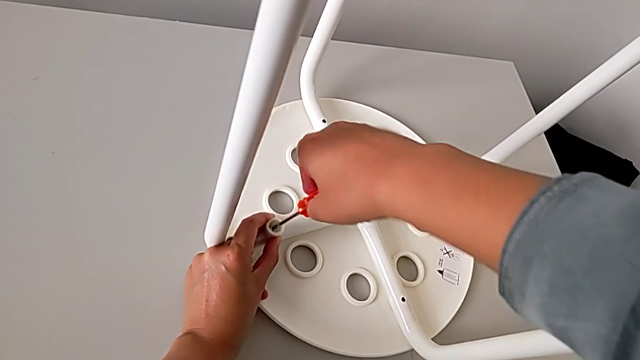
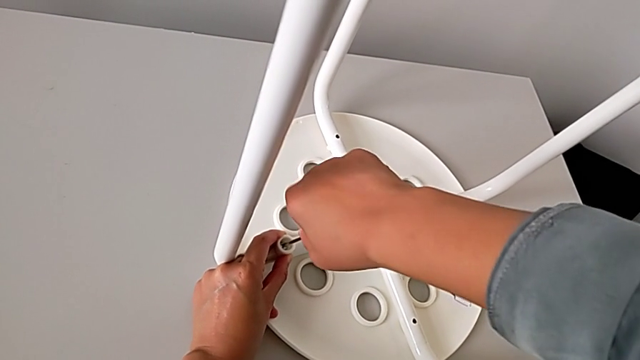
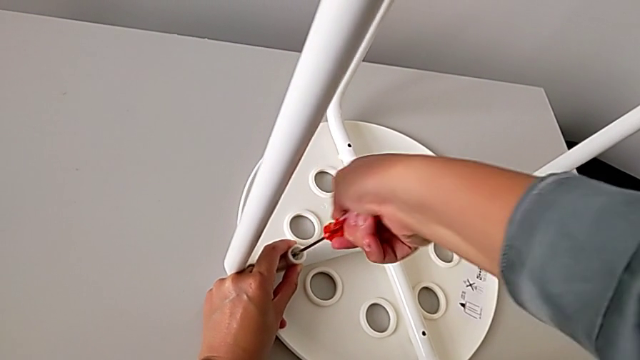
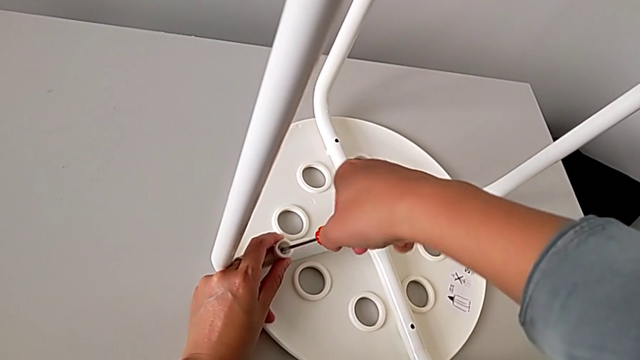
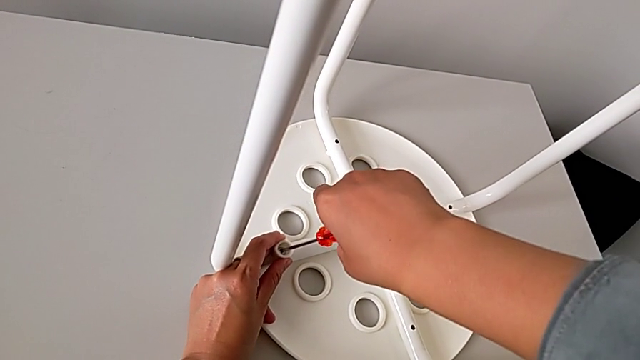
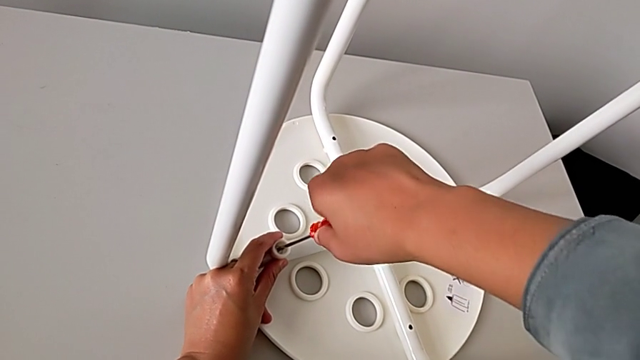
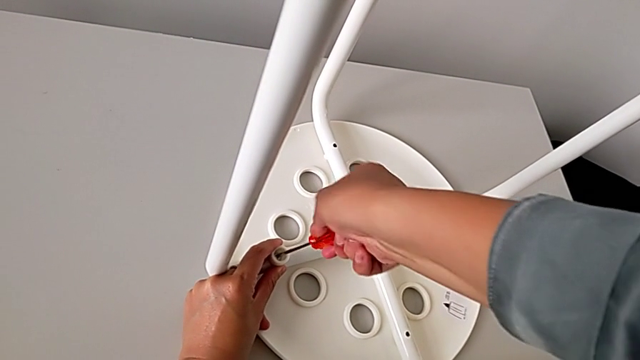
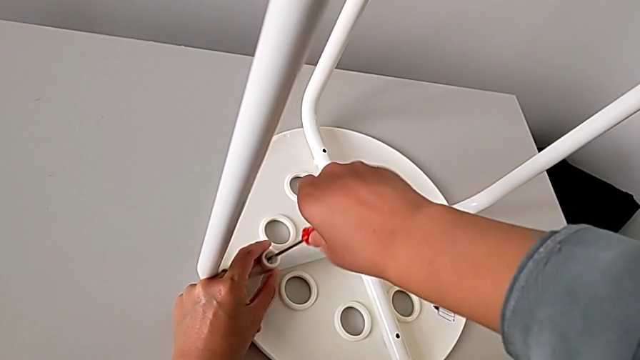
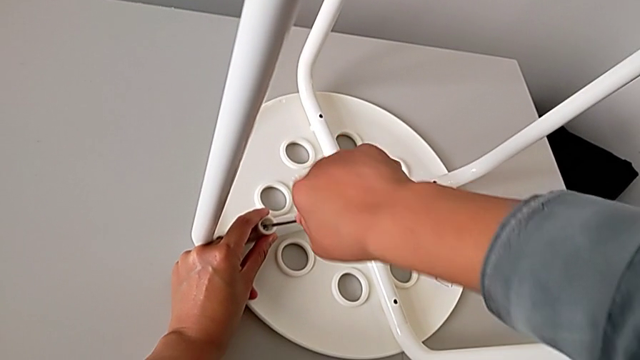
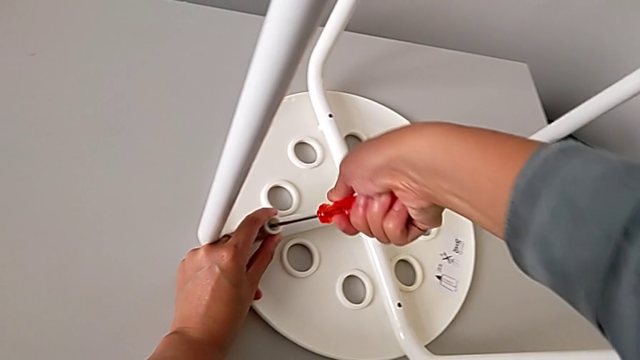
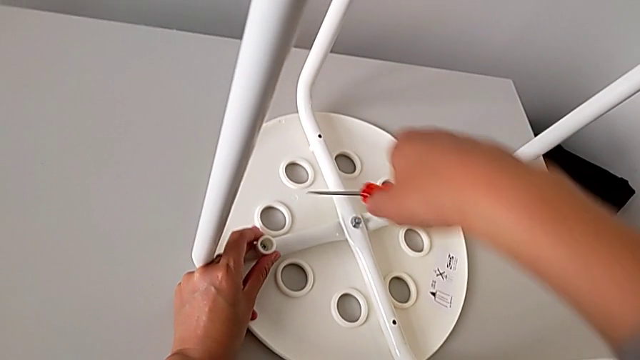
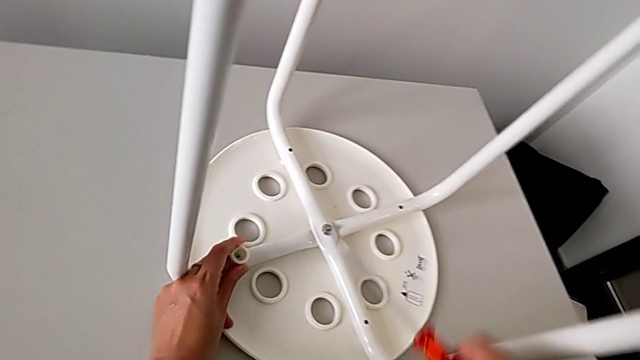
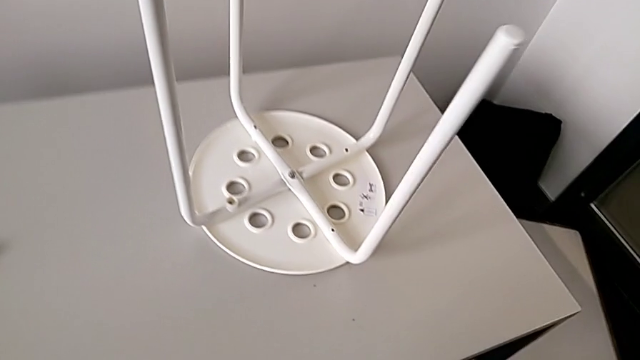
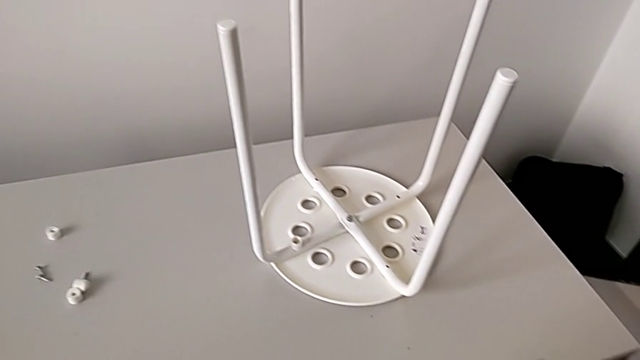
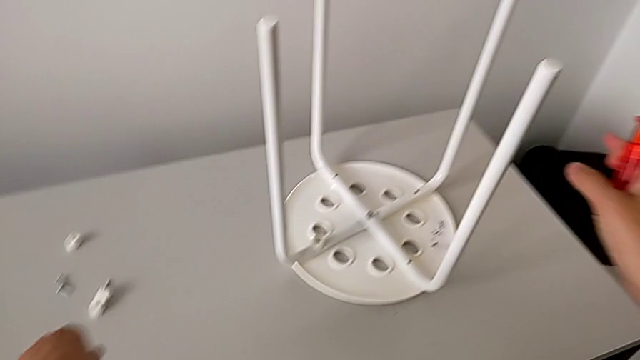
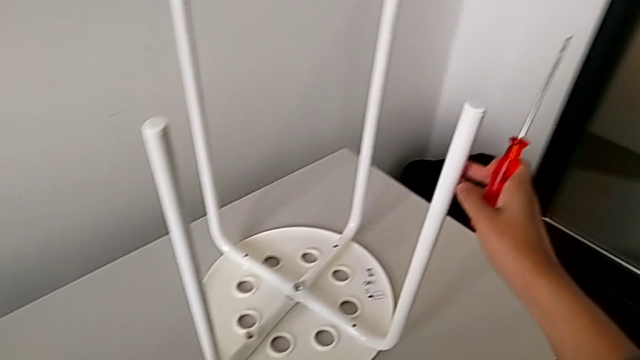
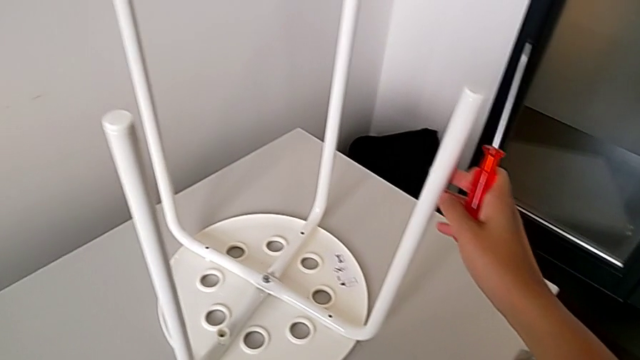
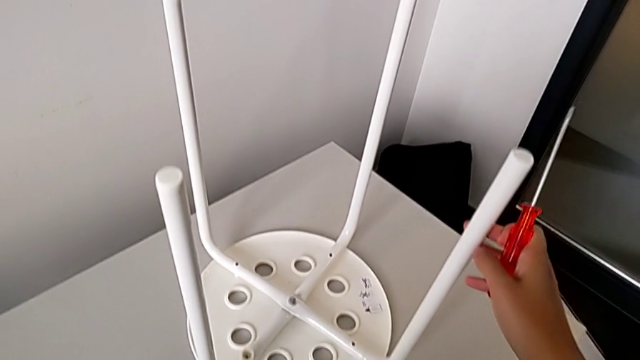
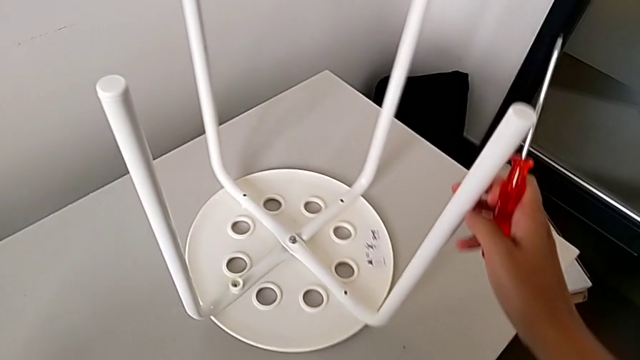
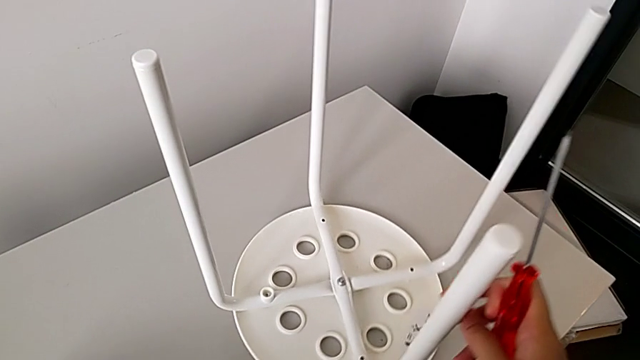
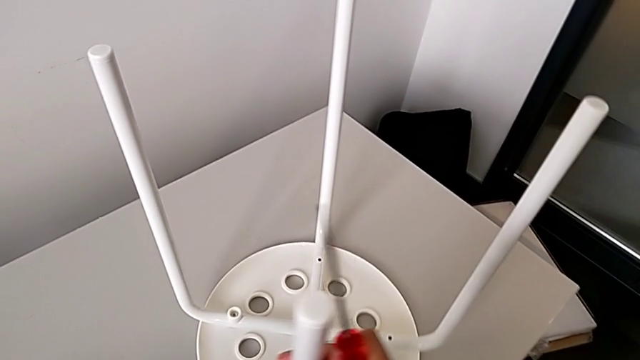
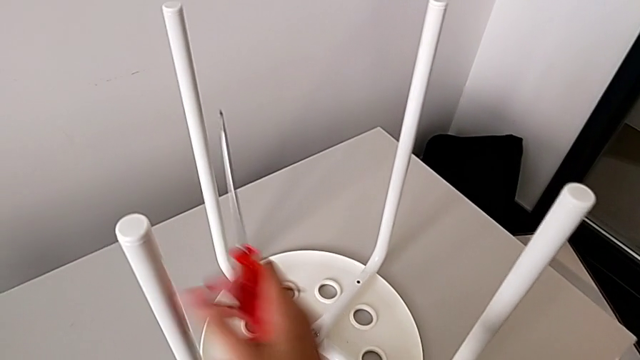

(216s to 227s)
The camera wearer is assembling the legs with the seat. They keep screwing the first screw, withdraw the screwdriver, inspect the leg and slide the stool.

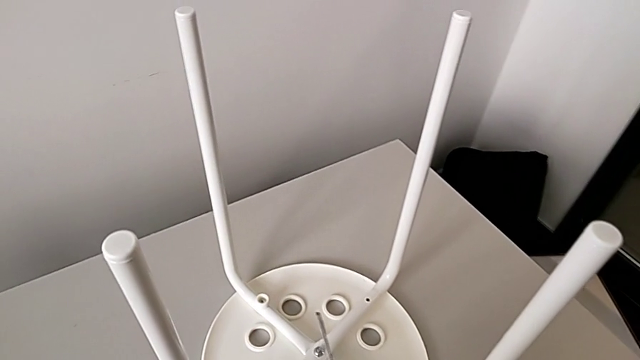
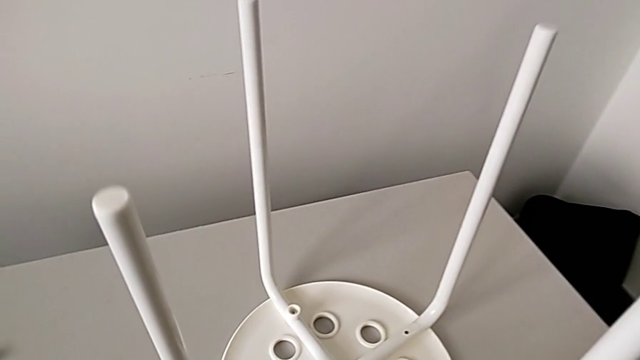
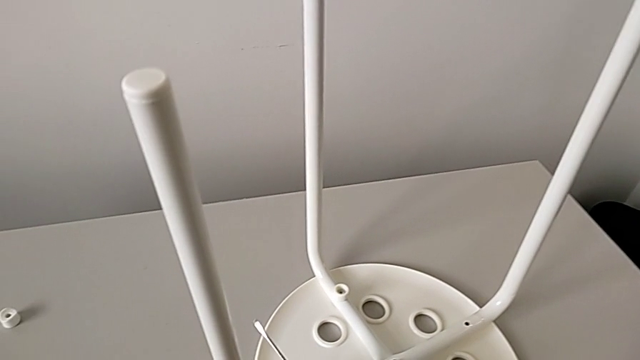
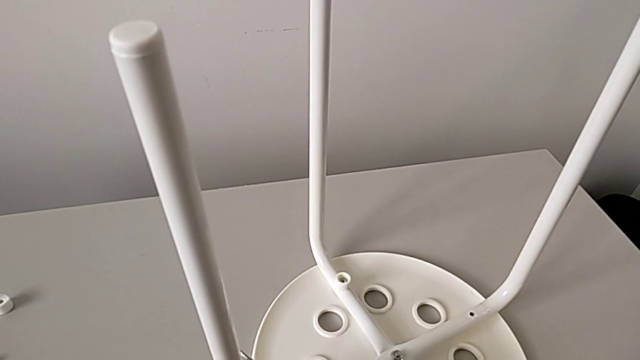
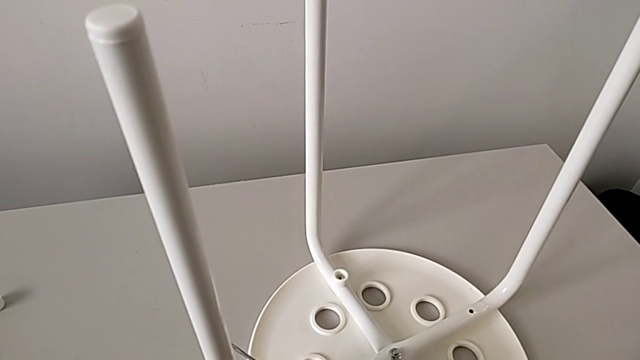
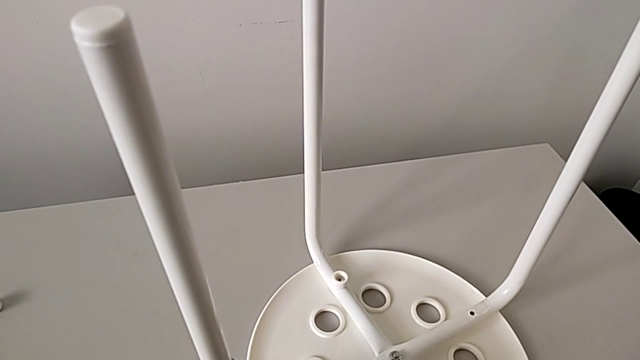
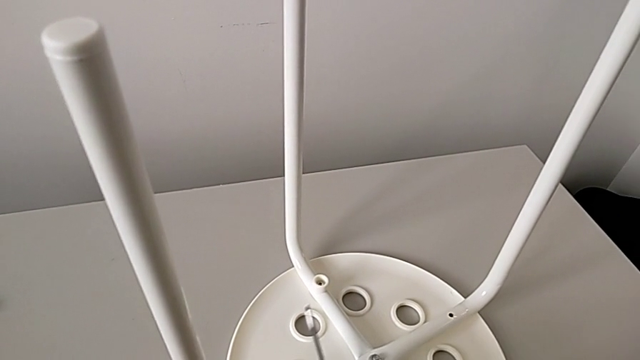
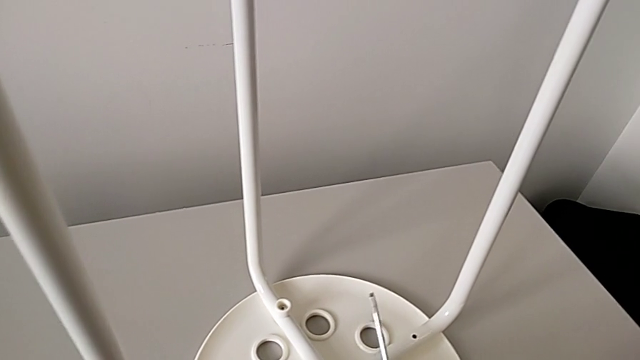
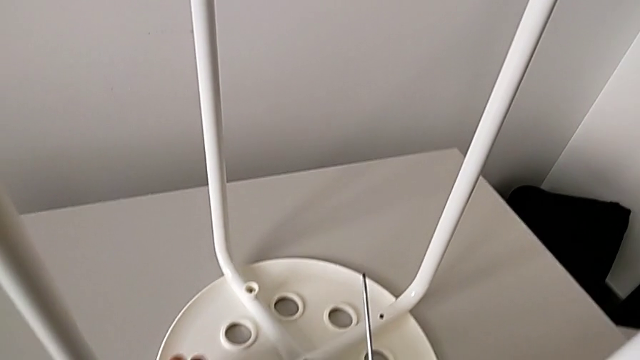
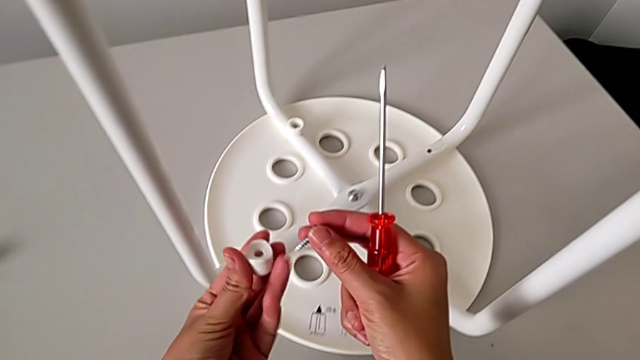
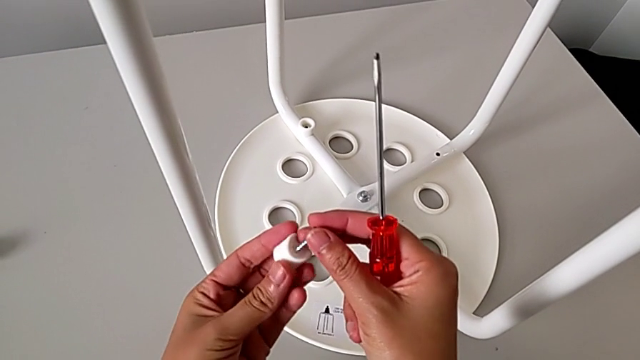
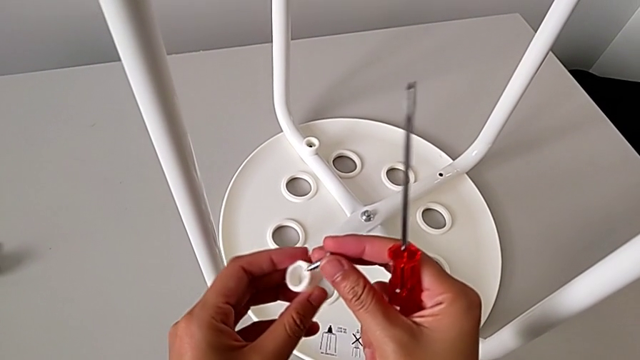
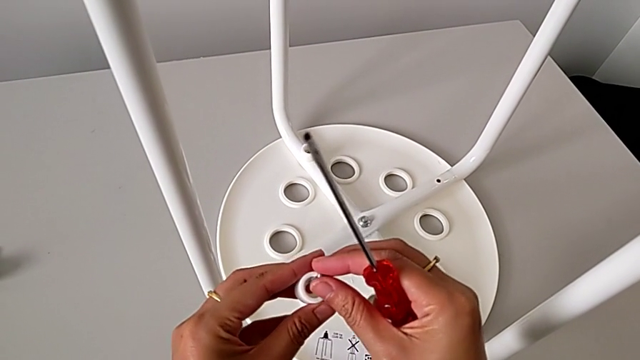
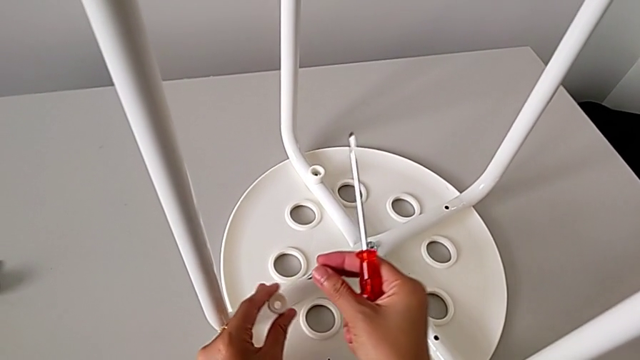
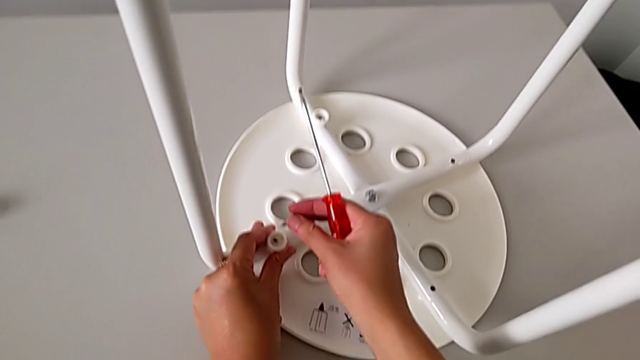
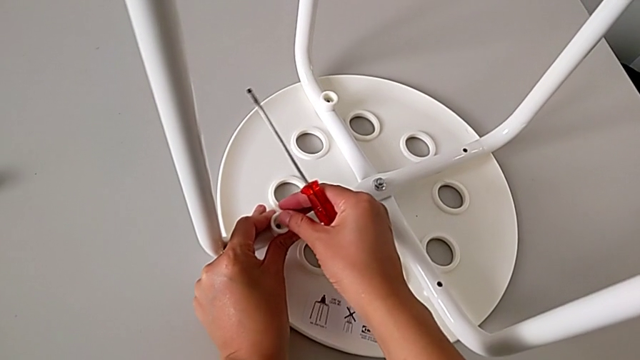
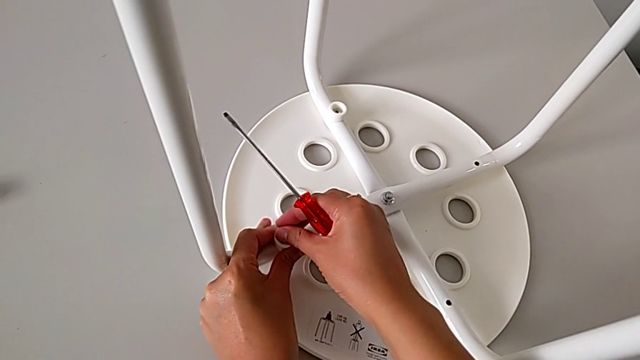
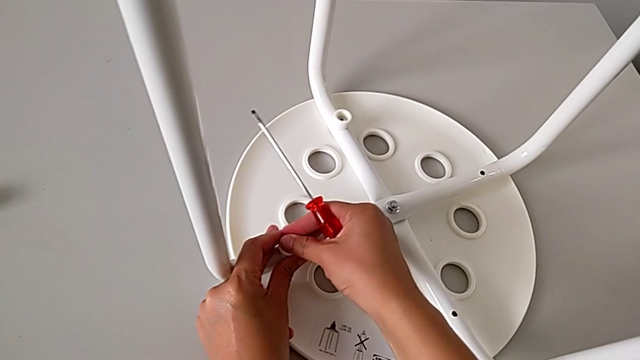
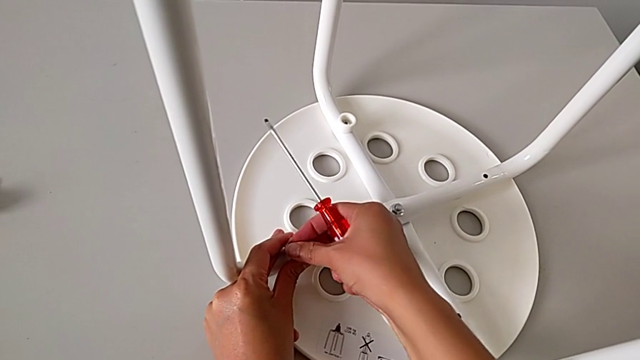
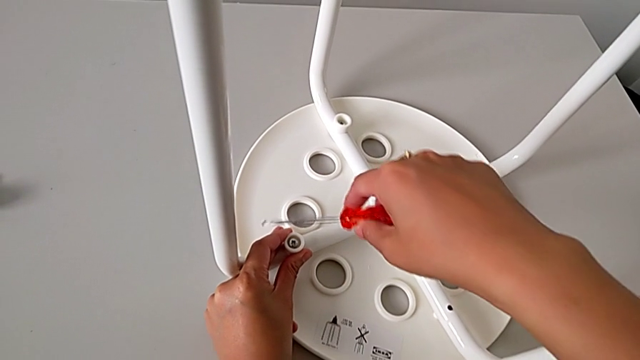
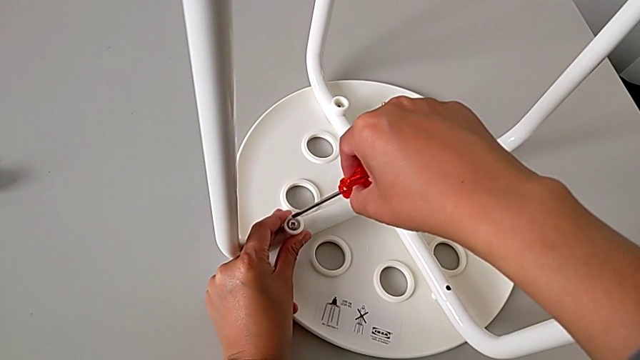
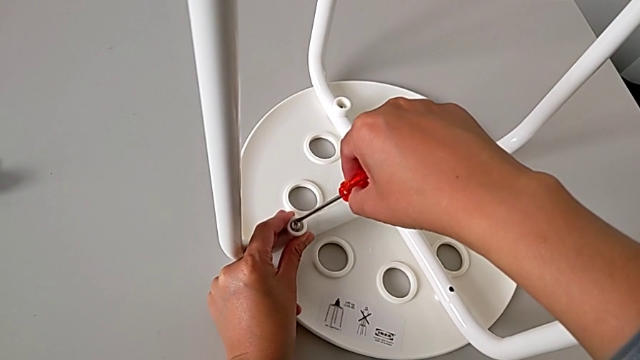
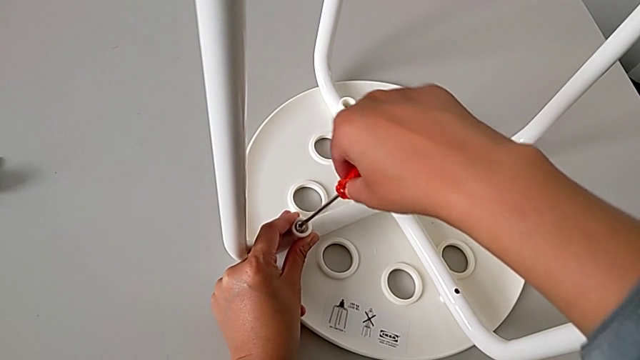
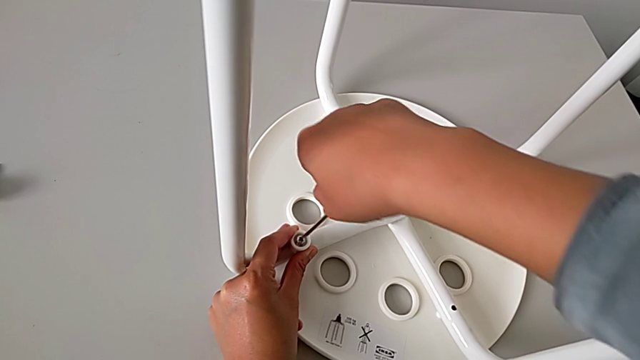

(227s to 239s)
The camera wearer is assembling the legs with the seat. They approach the stool, wrongly drop the washer, grab the washer, rotate it, place it, insert the screw and insert the screwdriver.
